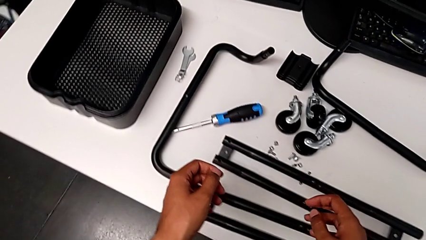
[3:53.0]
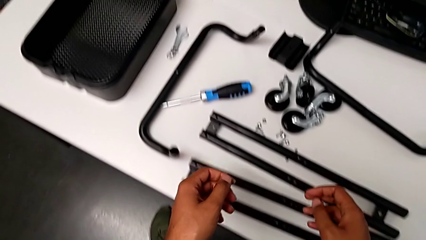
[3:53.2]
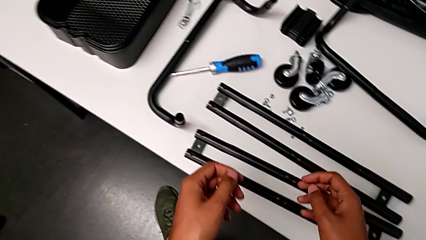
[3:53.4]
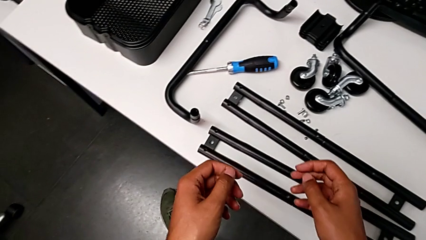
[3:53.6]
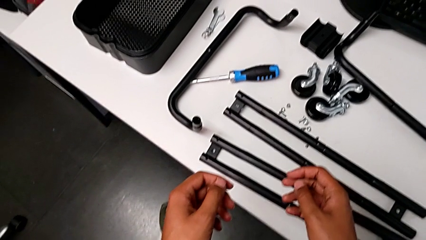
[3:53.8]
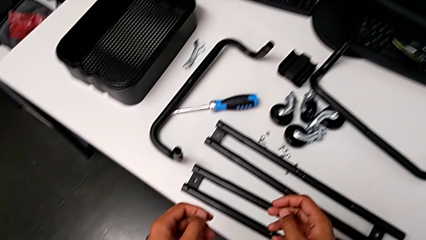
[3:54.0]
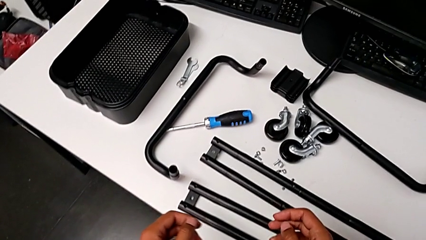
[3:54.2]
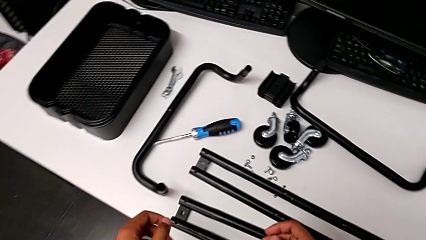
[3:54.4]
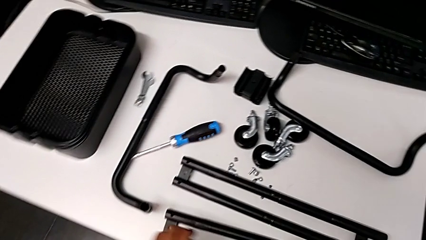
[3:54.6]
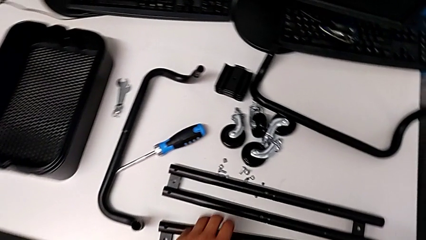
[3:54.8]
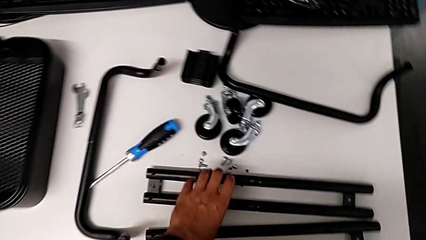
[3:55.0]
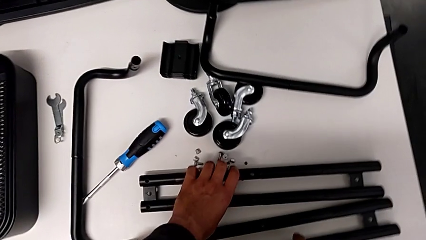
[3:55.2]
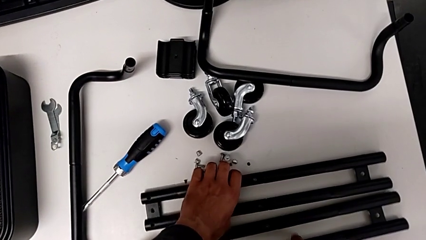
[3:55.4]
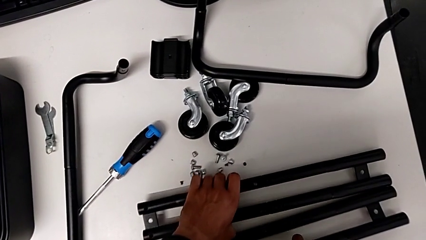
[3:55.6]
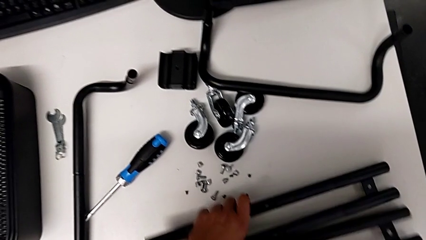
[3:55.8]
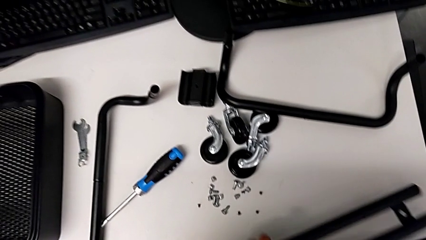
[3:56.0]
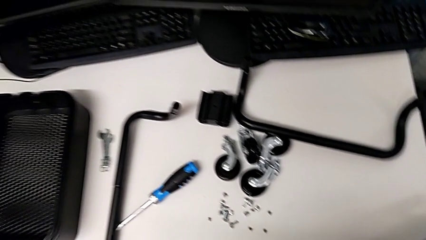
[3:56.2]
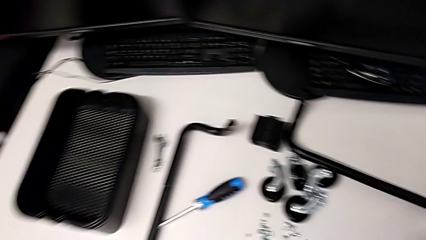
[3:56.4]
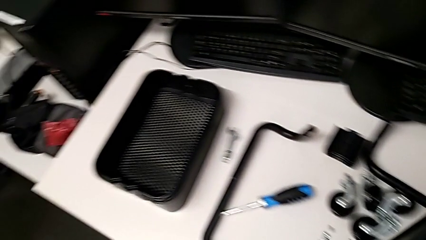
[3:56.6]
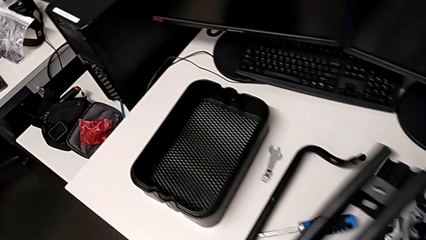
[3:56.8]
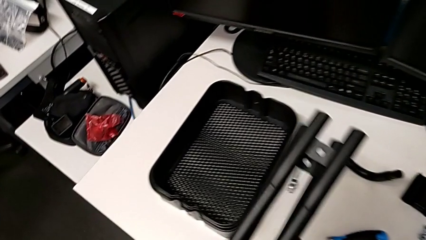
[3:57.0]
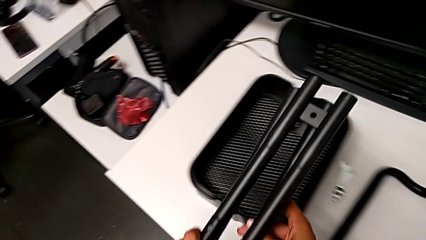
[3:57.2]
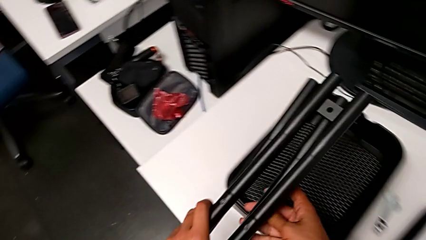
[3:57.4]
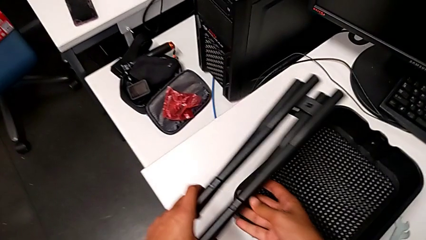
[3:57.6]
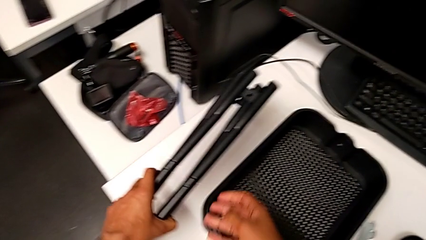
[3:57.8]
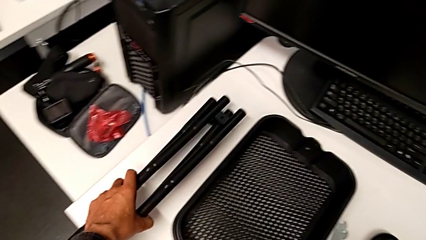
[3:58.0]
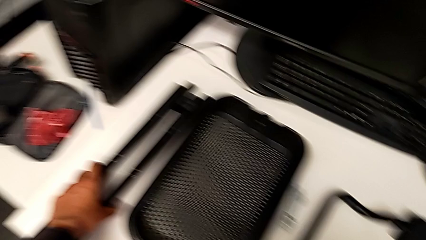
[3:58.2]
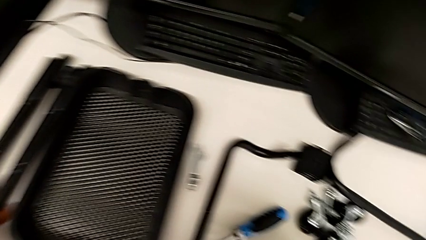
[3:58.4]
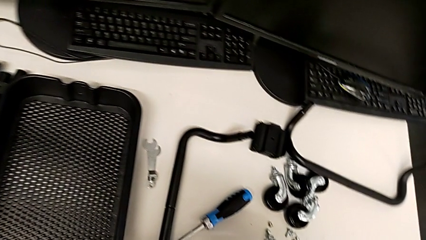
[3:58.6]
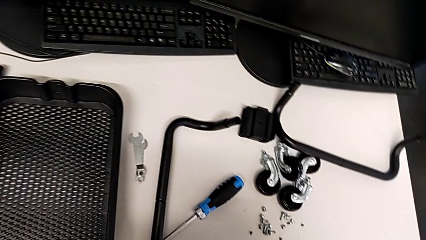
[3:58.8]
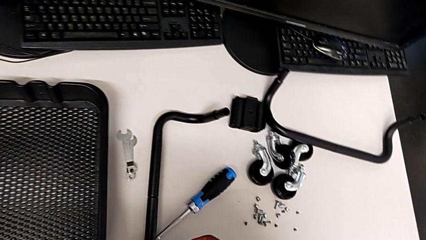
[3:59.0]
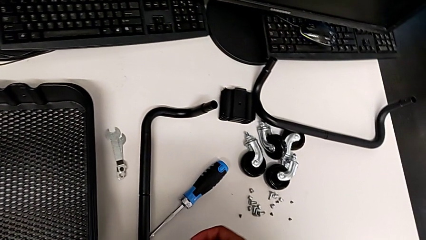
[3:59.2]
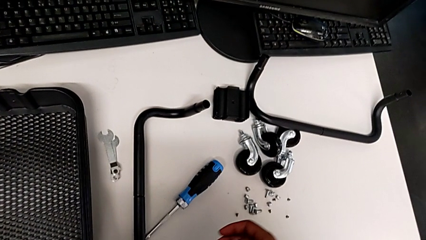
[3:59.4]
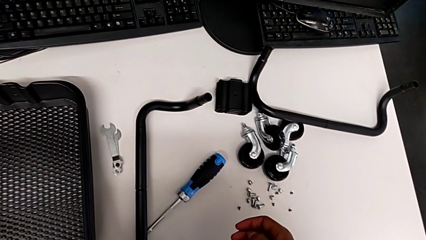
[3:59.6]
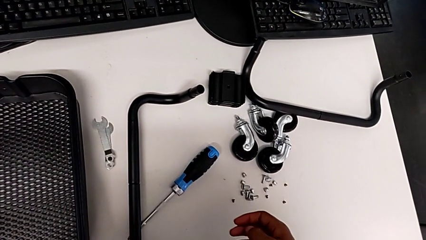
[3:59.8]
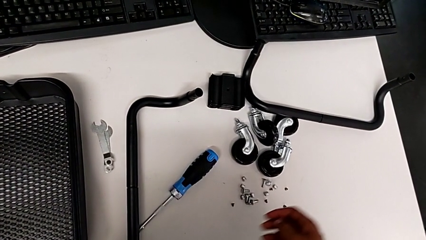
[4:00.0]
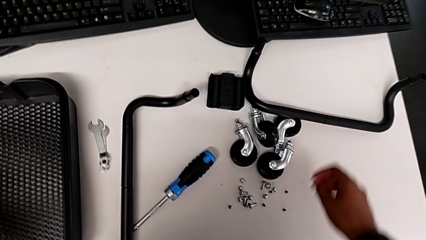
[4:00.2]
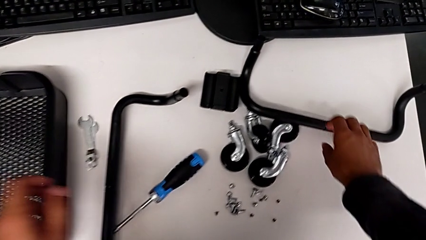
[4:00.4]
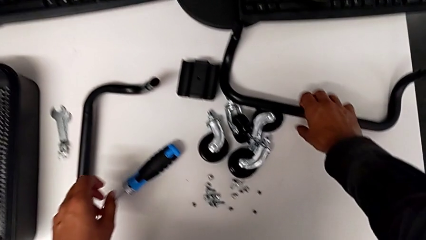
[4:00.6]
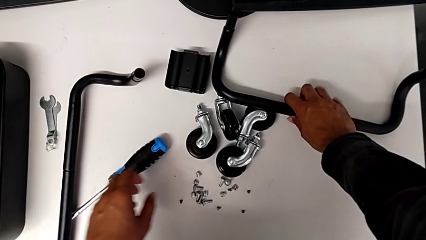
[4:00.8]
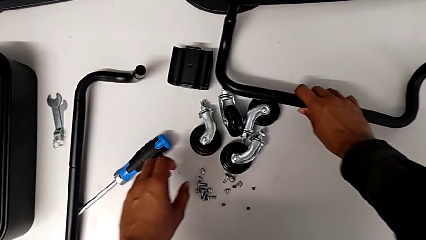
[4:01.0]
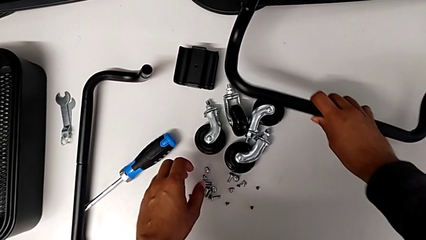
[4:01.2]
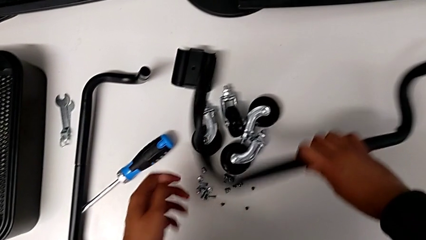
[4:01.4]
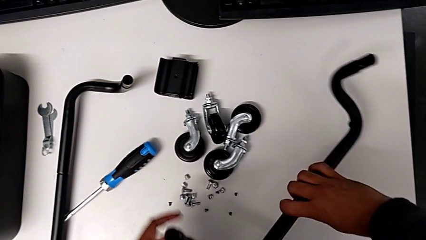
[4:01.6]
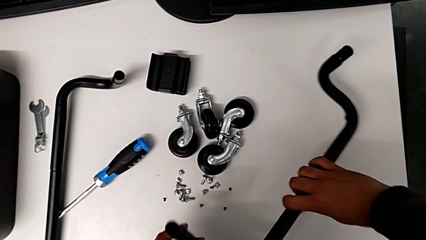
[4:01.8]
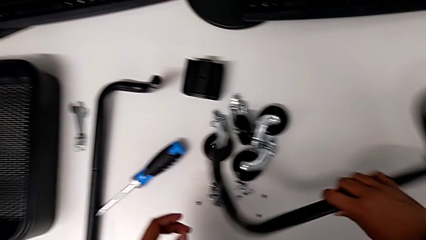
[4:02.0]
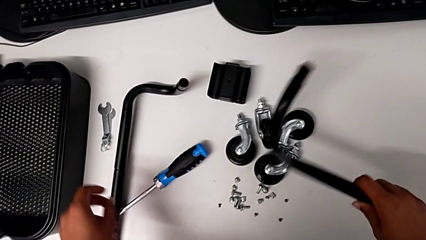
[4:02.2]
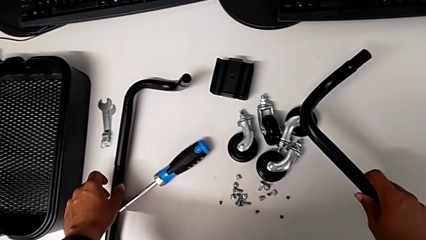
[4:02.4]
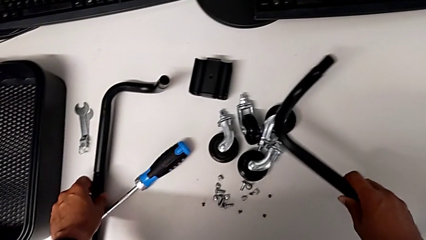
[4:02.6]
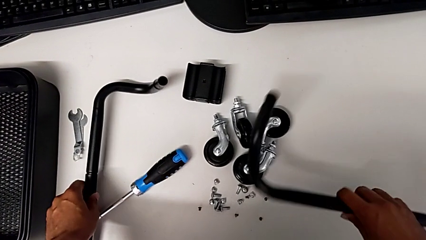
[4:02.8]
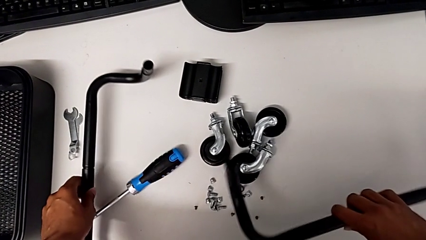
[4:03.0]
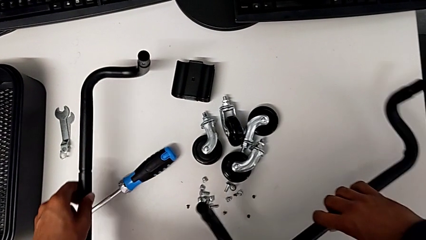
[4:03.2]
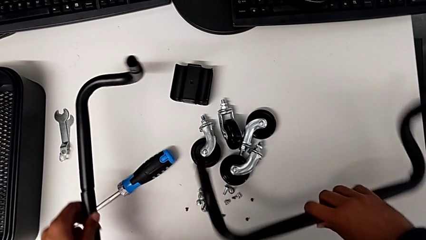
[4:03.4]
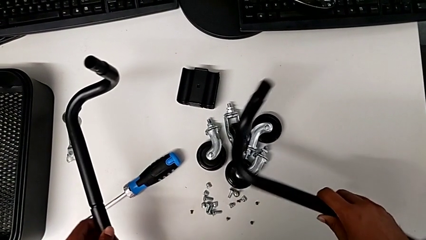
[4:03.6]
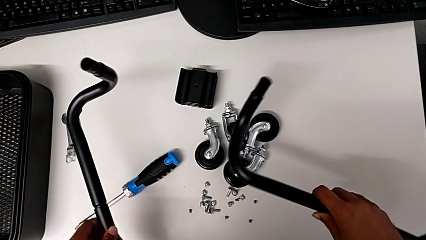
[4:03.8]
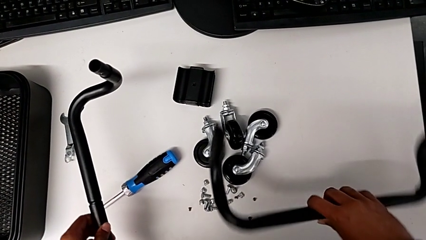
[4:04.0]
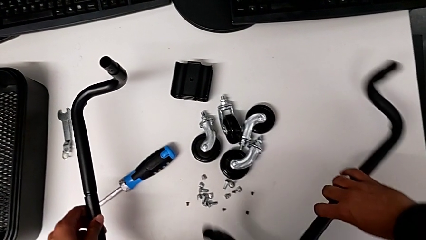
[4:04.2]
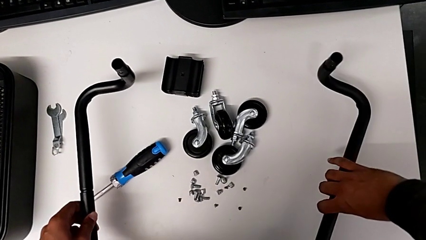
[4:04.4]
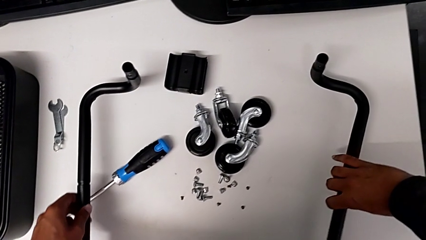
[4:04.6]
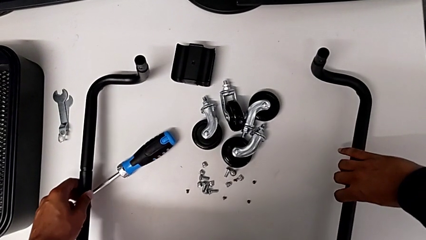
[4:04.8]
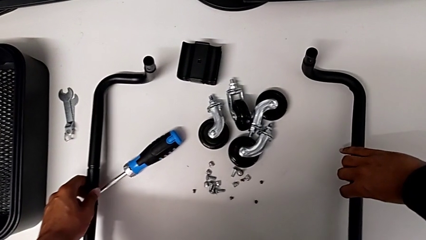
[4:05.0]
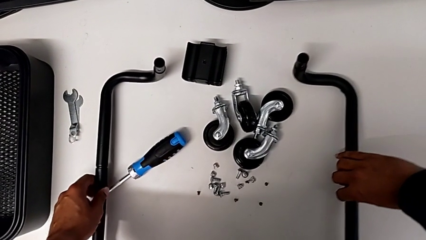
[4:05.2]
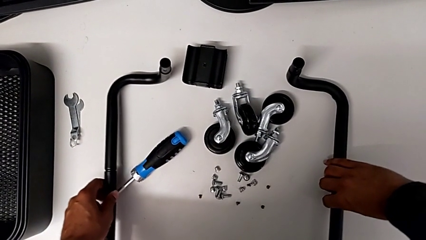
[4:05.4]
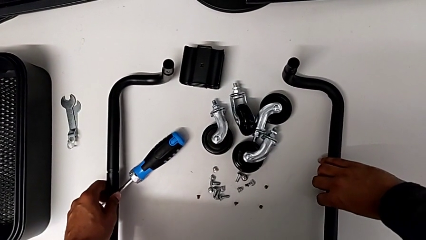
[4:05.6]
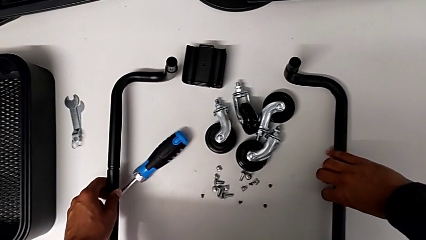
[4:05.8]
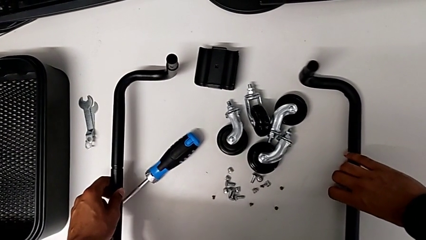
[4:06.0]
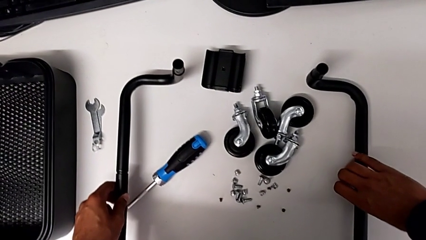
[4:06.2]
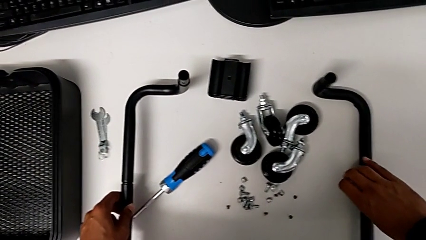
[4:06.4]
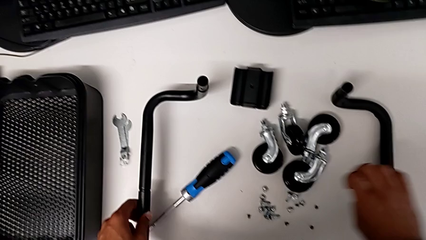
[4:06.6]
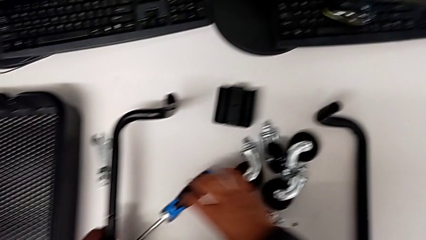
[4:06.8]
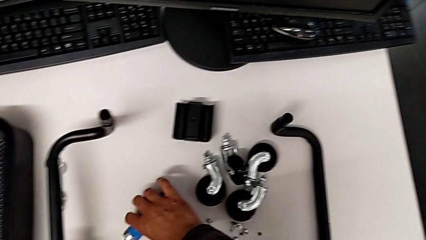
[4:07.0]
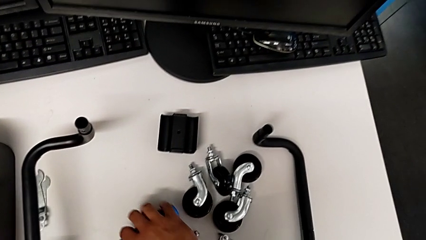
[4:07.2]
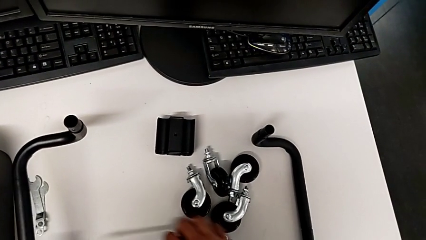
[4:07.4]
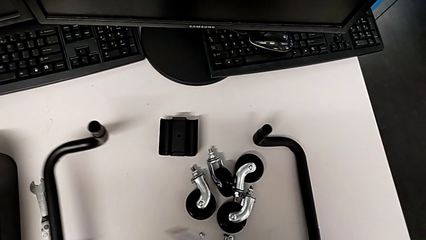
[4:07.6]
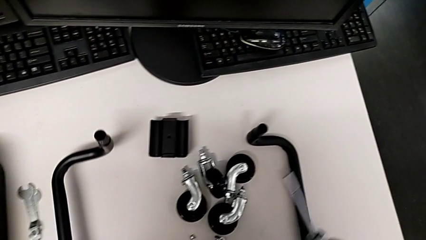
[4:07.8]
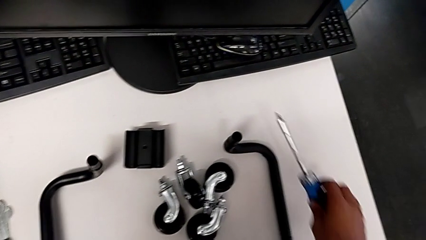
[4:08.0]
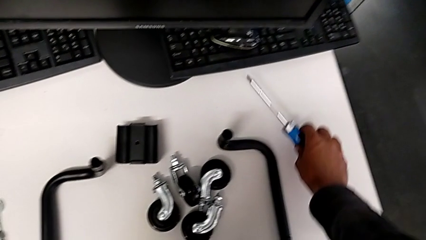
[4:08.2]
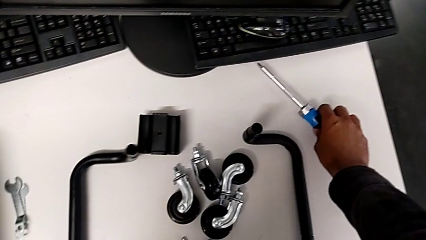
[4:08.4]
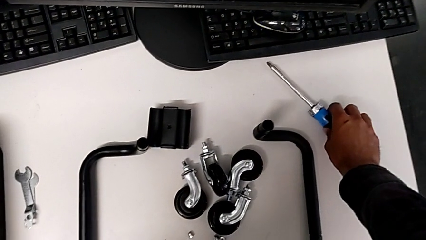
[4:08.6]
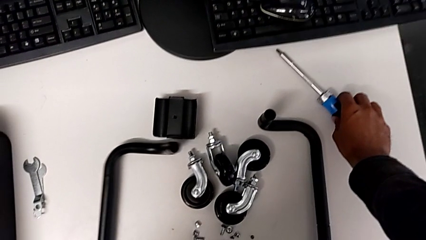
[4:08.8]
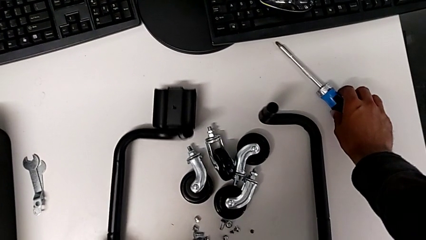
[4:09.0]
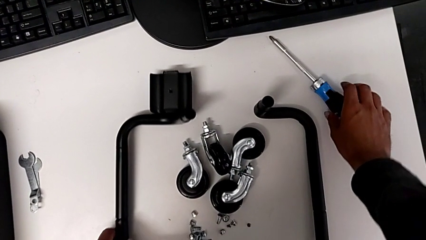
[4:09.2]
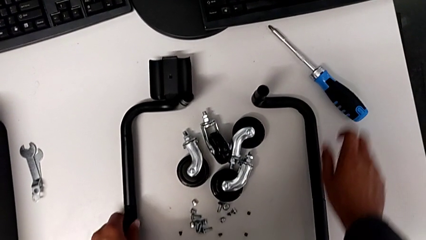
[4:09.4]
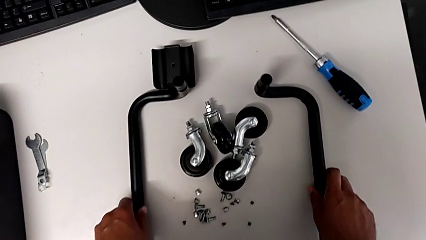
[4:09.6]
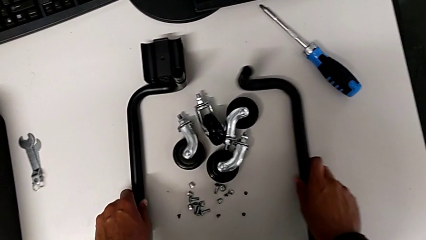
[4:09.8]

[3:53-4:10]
The camera wearer is assembling the base frame. They grab the leg, place it and begin to align the frame.
